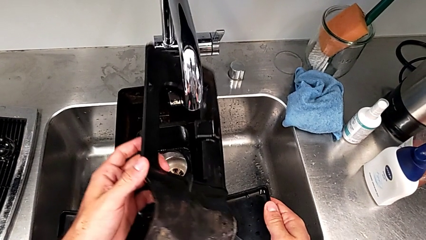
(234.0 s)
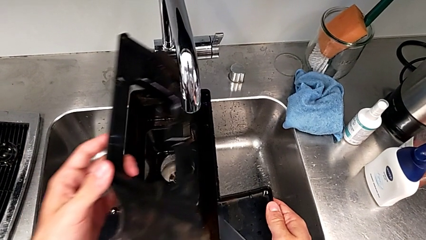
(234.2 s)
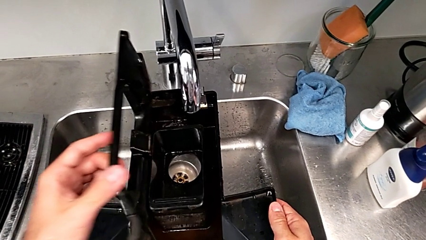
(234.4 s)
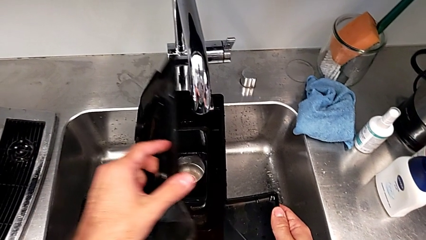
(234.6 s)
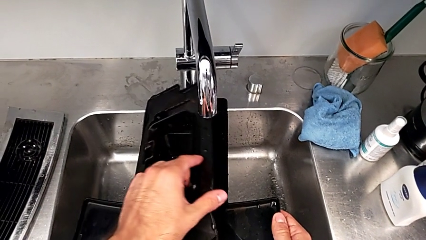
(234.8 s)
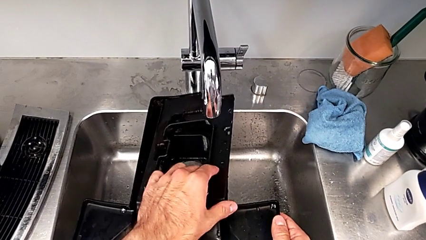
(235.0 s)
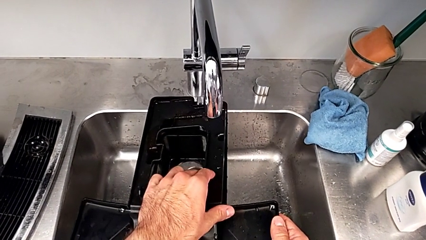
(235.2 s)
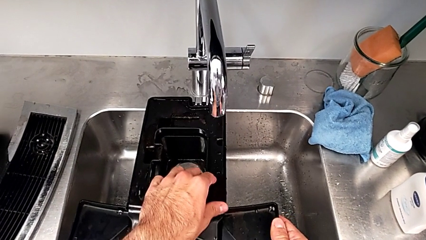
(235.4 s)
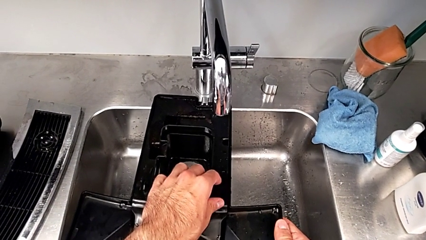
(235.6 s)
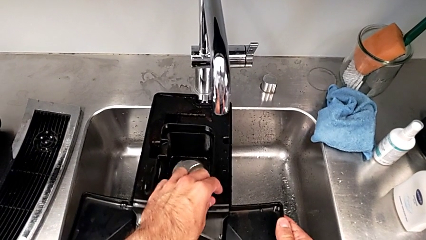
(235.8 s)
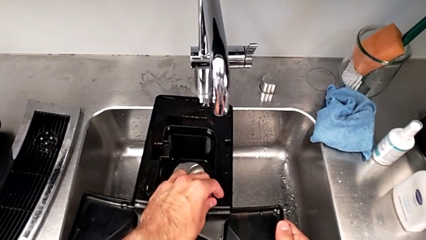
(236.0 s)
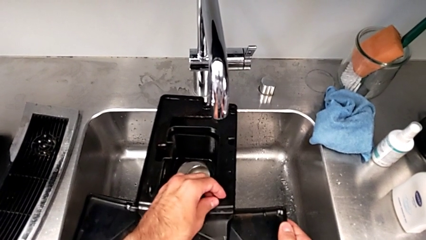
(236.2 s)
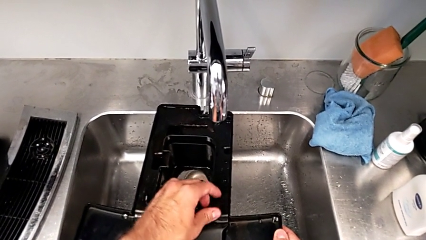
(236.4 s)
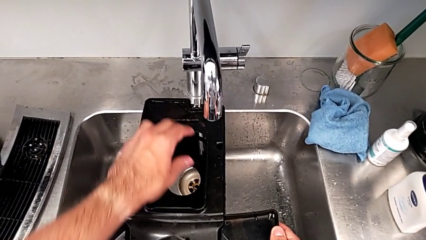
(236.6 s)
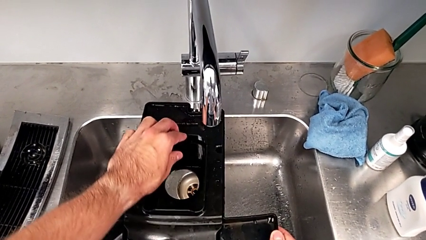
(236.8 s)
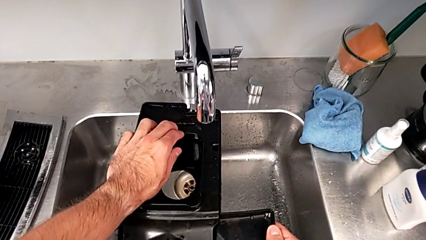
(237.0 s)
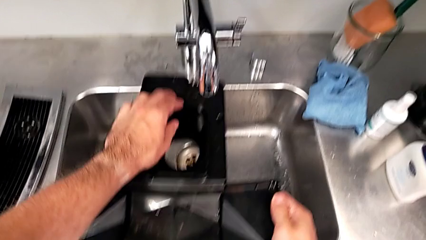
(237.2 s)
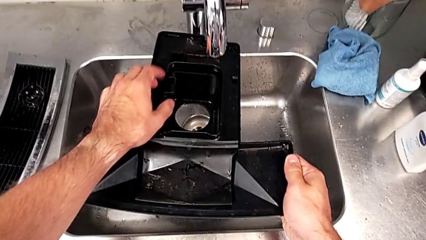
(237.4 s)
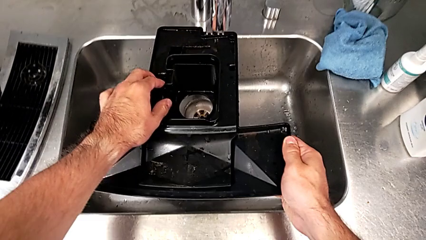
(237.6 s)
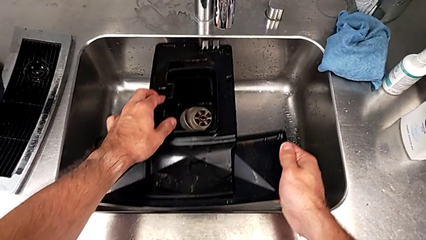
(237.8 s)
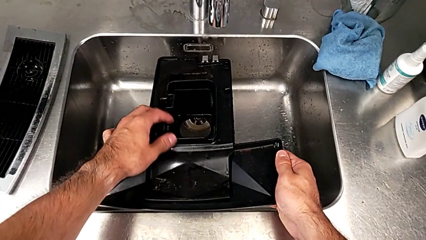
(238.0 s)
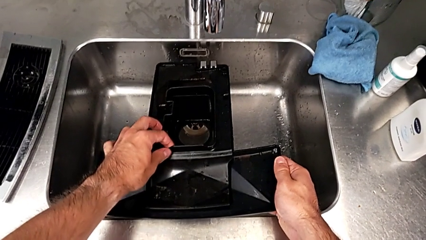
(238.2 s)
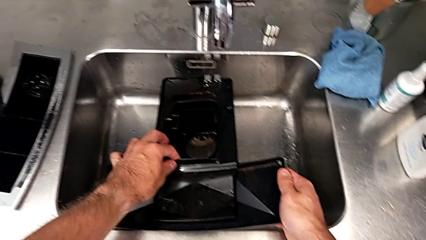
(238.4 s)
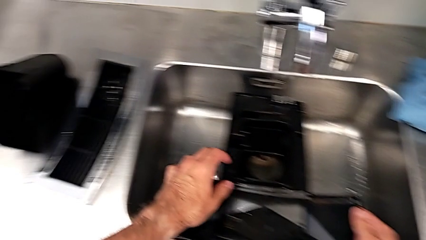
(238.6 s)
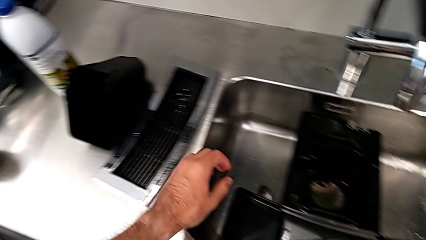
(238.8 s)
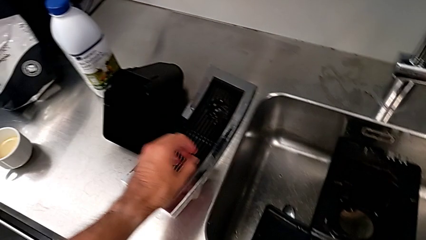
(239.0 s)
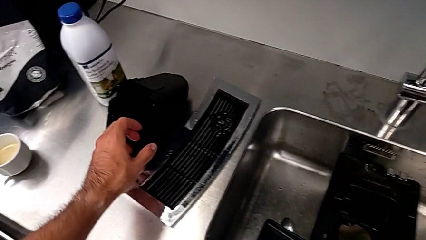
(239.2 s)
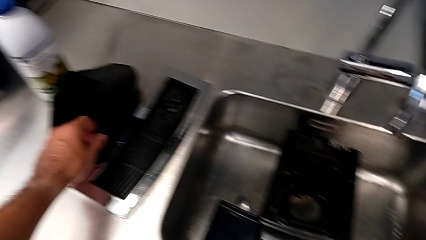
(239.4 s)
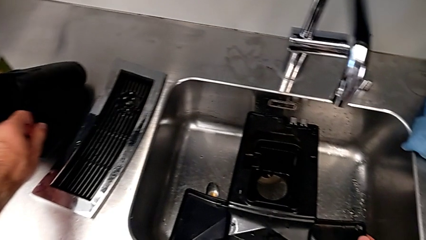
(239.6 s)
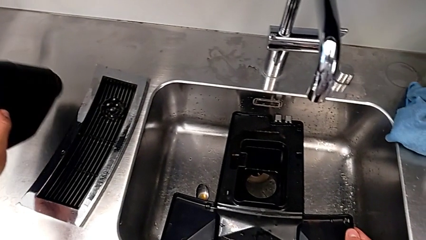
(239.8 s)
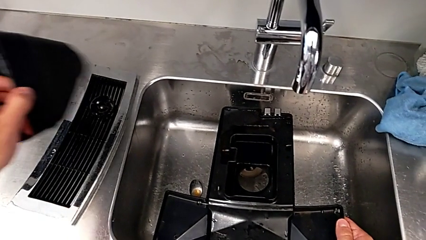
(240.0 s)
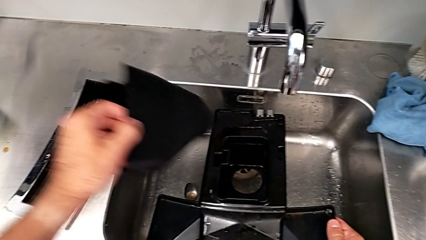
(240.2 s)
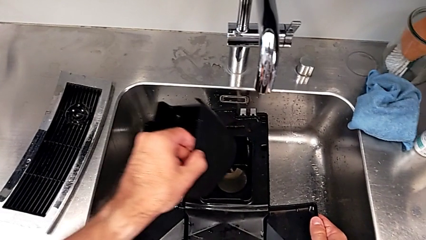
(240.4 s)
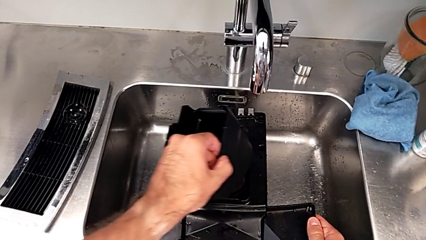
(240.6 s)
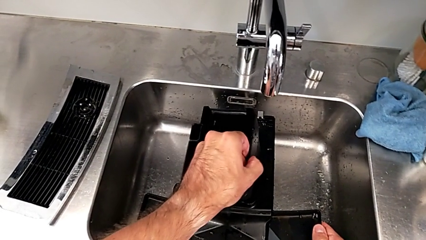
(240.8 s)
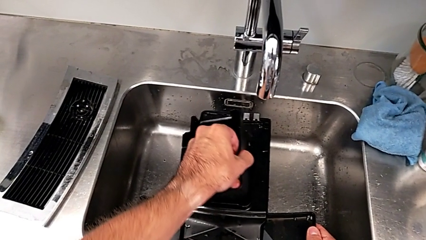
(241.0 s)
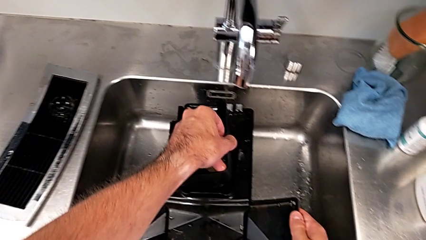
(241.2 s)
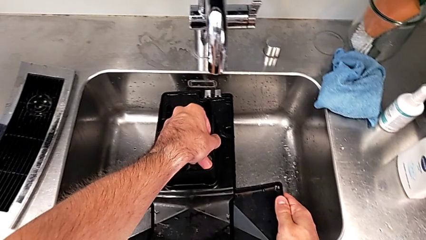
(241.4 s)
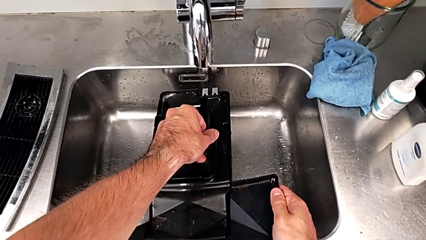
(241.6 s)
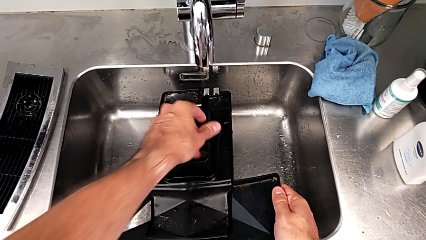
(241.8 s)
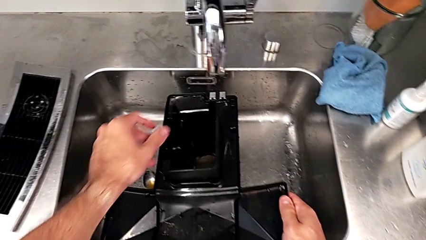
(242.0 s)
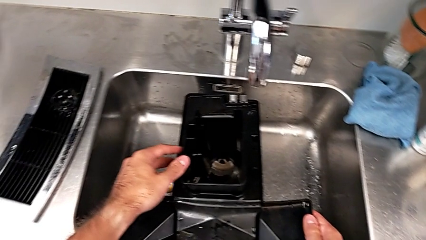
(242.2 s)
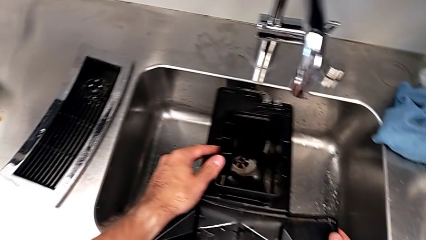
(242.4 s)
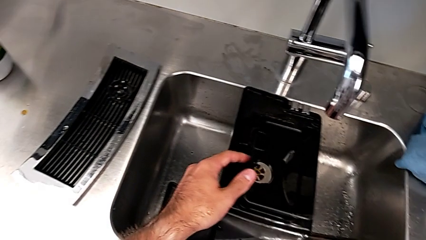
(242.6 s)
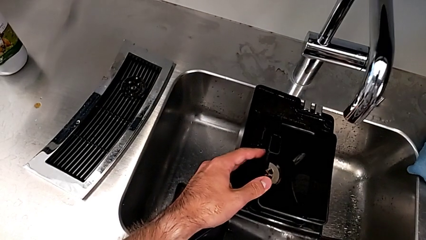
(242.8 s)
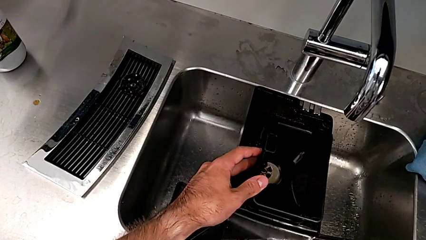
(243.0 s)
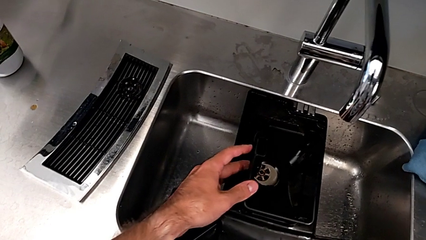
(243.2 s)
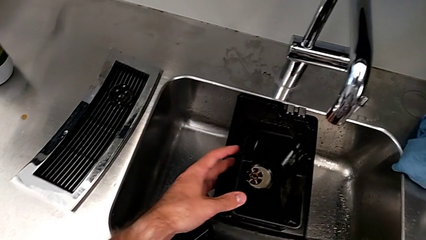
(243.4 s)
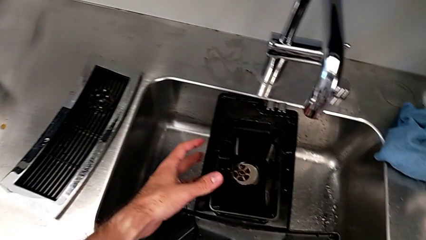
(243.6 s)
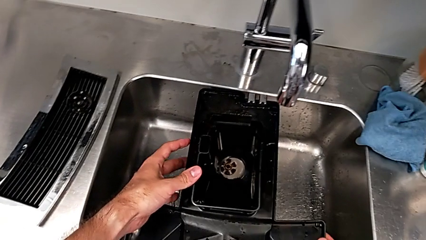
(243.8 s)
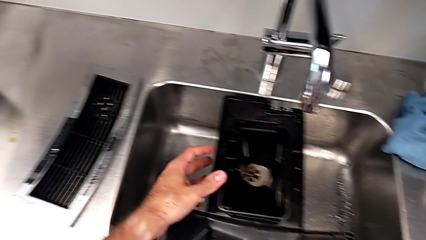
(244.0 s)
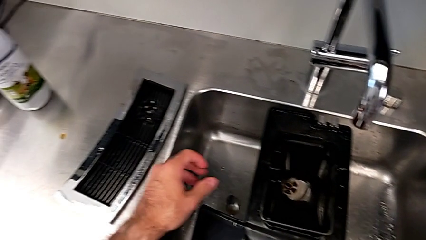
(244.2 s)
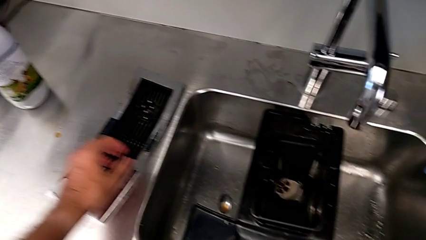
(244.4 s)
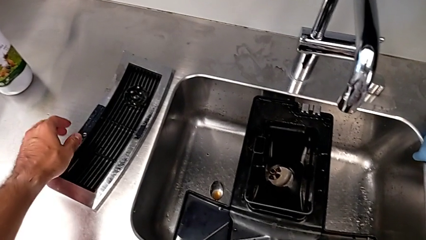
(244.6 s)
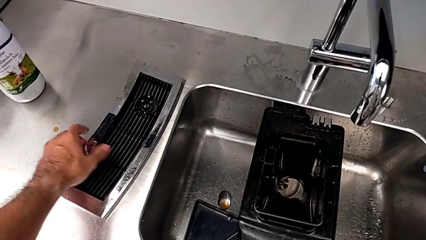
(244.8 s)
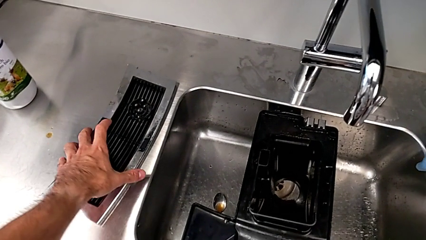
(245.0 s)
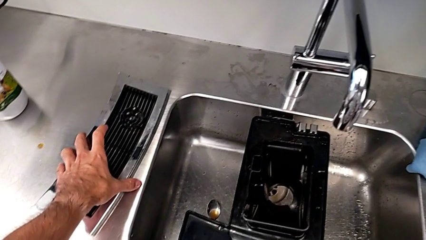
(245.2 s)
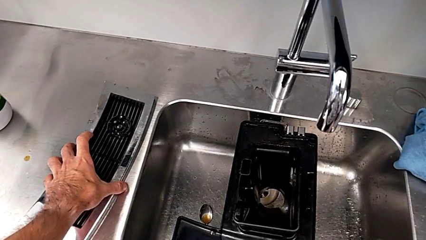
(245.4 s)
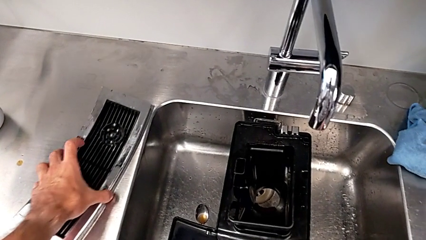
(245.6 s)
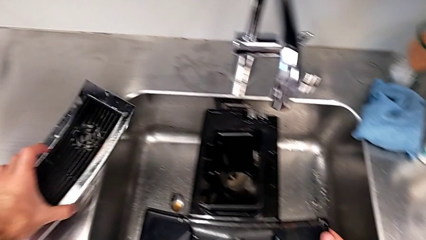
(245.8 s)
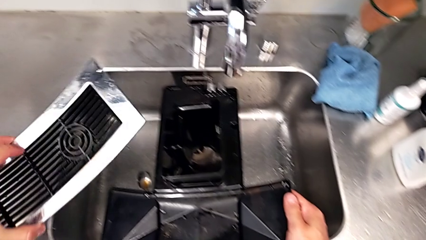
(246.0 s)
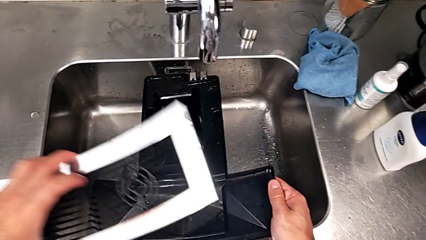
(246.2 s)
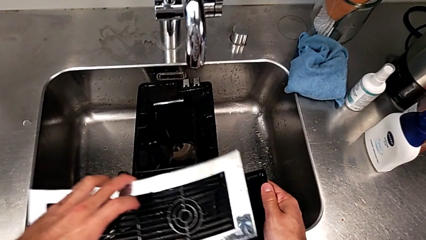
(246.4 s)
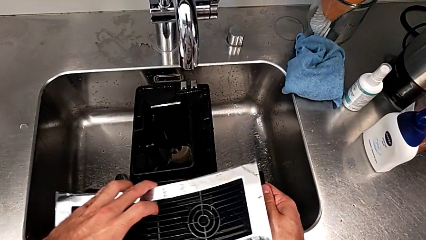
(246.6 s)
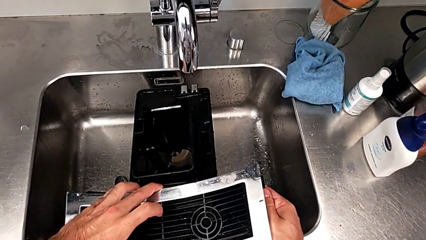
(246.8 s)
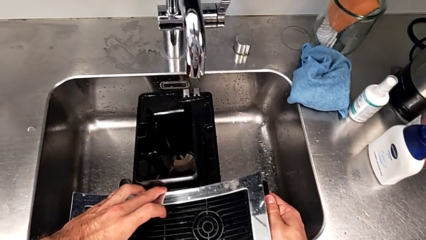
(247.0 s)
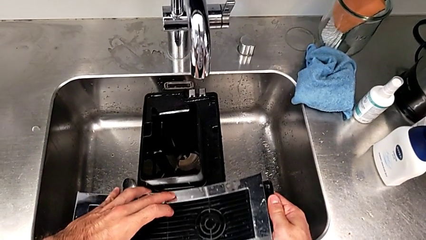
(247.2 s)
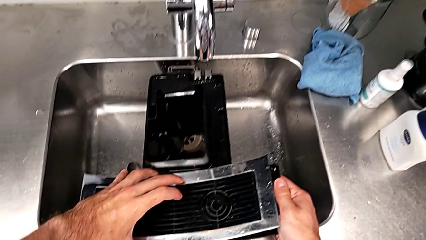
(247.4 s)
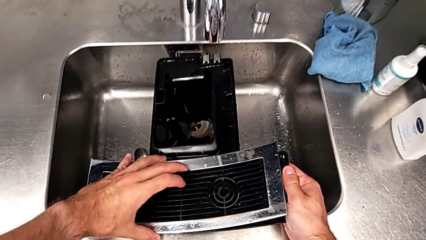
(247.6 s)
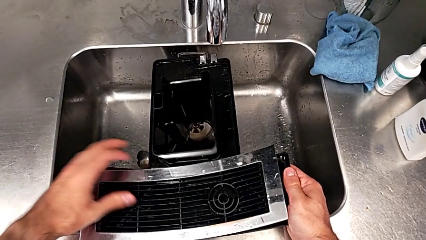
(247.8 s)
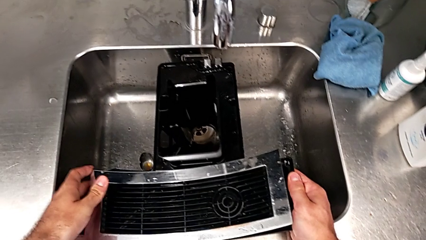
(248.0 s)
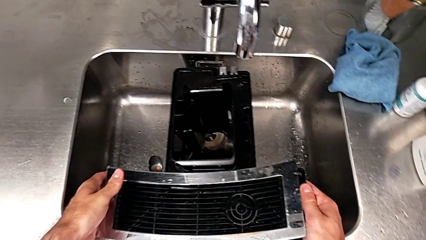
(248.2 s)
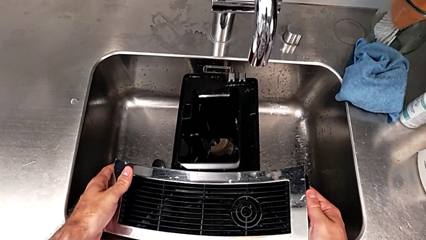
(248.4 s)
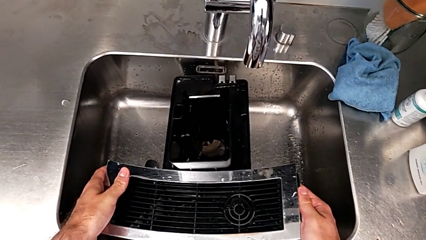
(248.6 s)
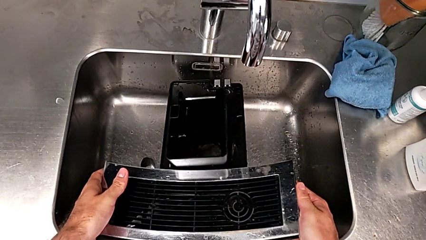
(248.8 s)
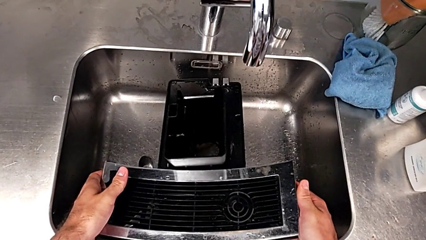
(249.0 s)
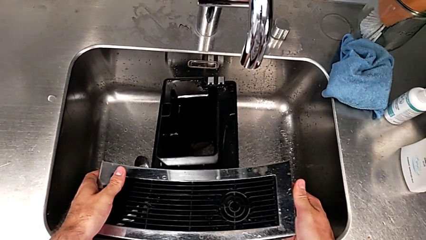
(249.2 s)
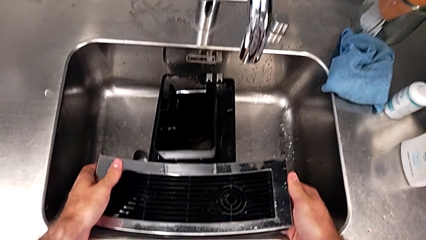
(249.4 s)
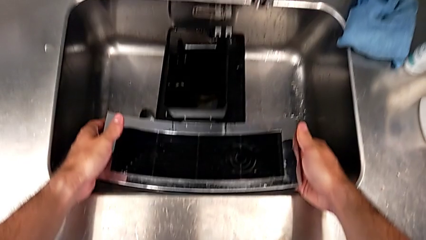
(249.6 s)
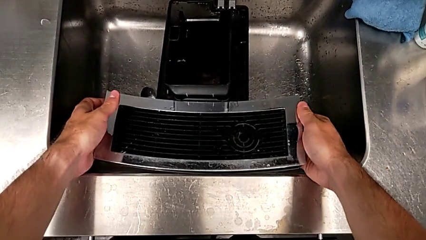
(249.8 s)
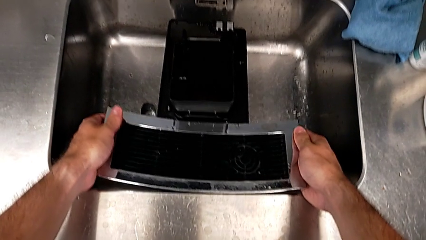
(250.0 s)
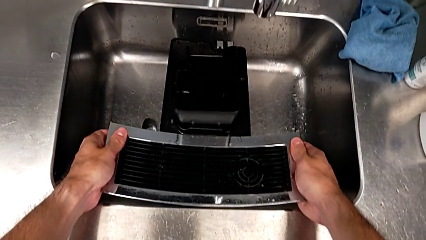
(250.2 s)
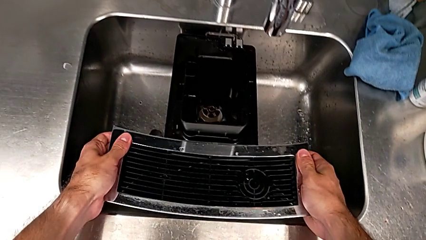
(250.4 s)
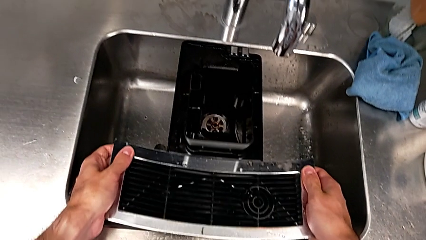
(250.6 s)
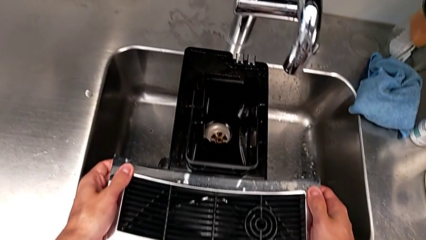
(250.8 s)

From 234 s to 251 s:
The camera wearer is assembling the drip tray. They assemble the drip tray, press it, grab it, lift it, insert it, grab the top drip tray, lift it and place it.
